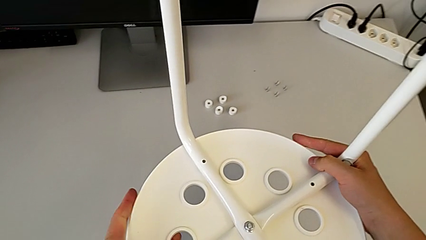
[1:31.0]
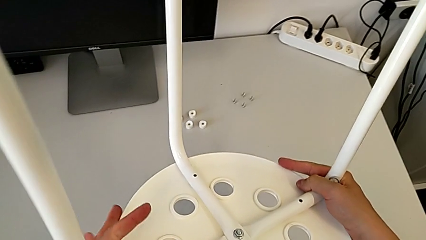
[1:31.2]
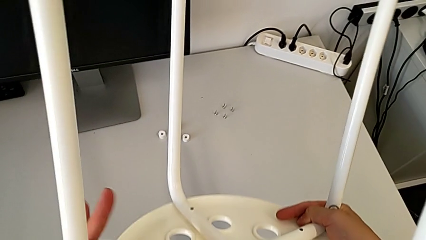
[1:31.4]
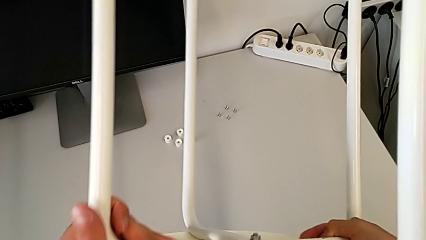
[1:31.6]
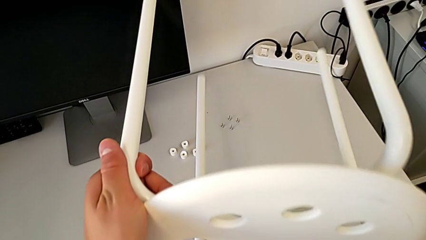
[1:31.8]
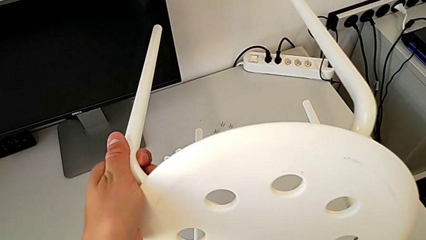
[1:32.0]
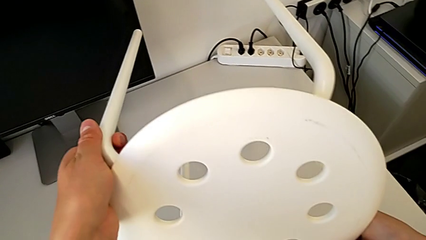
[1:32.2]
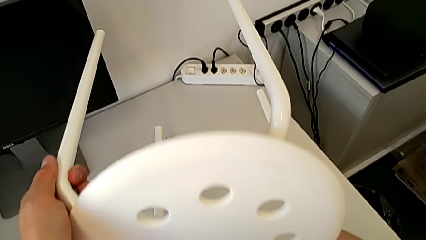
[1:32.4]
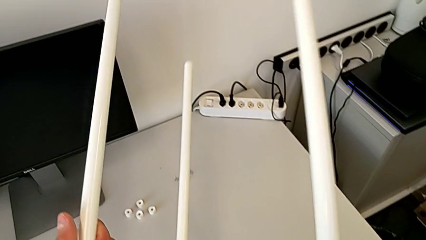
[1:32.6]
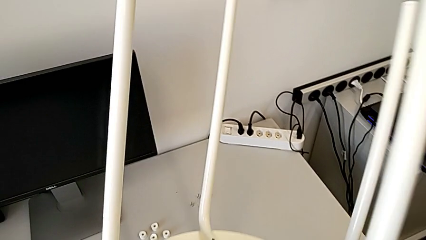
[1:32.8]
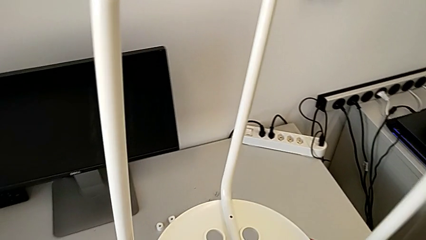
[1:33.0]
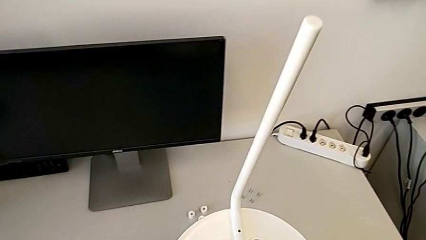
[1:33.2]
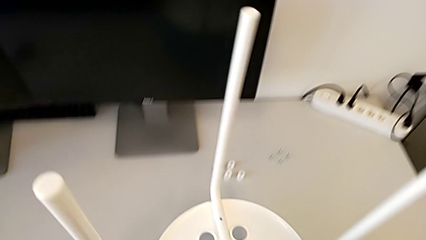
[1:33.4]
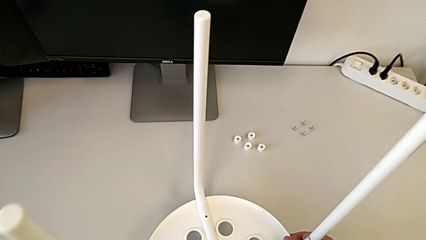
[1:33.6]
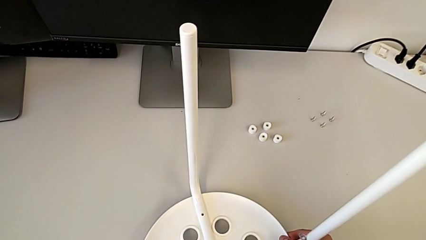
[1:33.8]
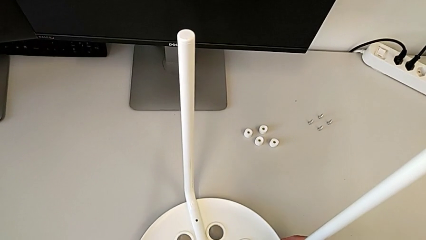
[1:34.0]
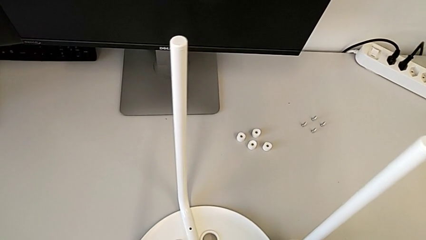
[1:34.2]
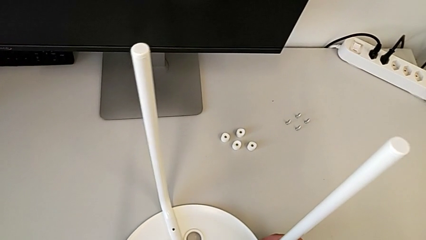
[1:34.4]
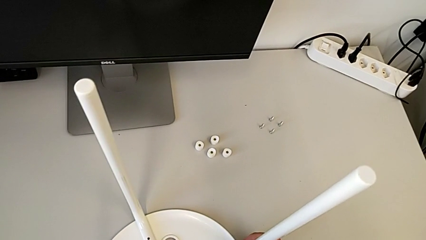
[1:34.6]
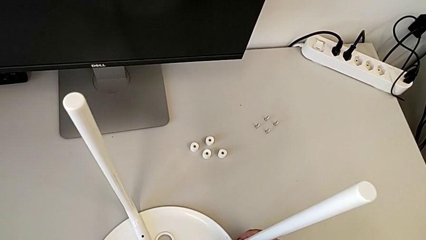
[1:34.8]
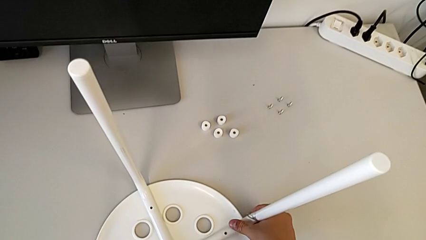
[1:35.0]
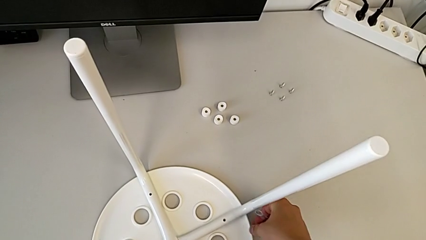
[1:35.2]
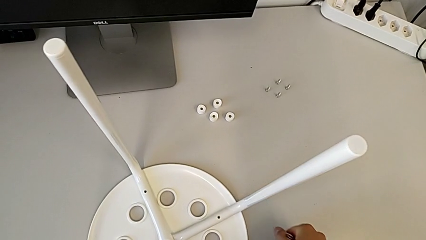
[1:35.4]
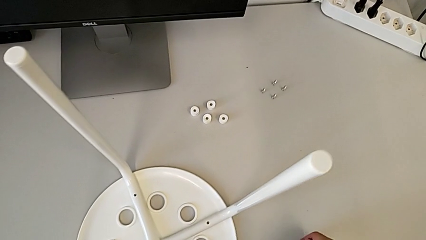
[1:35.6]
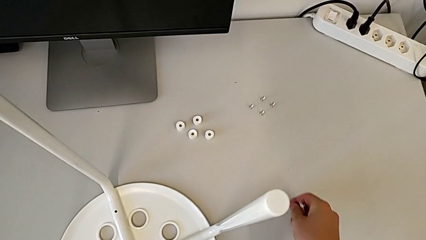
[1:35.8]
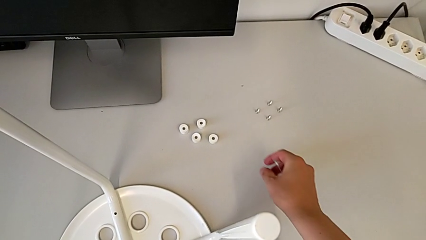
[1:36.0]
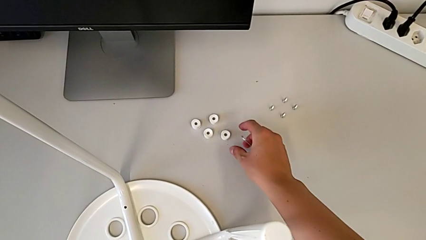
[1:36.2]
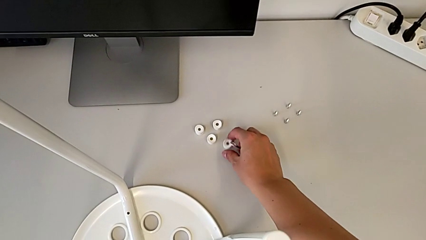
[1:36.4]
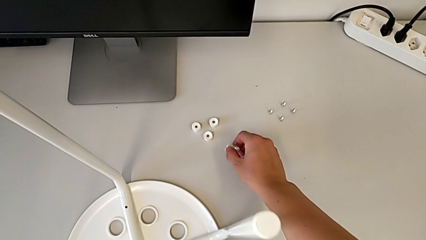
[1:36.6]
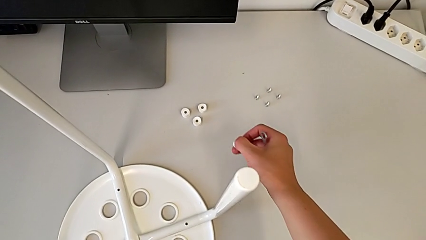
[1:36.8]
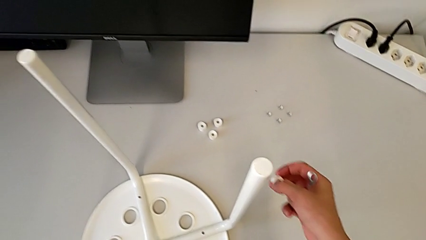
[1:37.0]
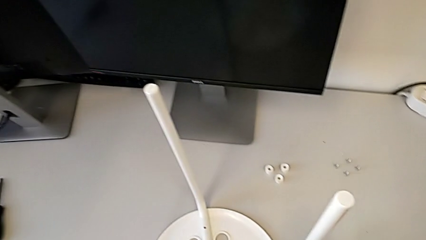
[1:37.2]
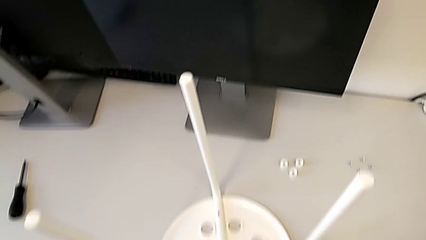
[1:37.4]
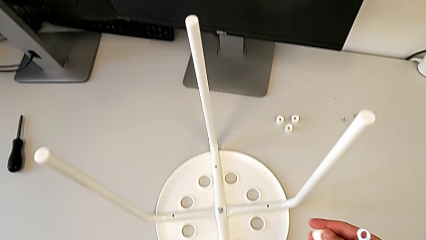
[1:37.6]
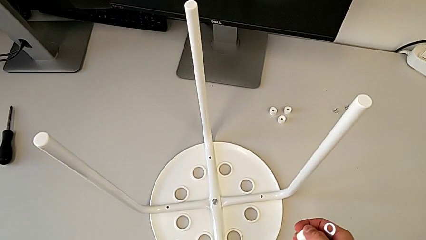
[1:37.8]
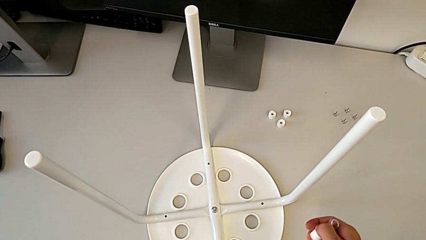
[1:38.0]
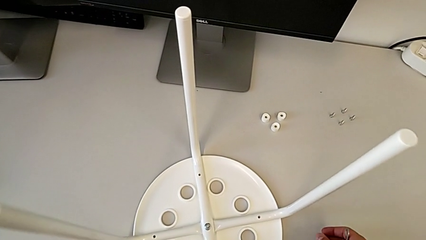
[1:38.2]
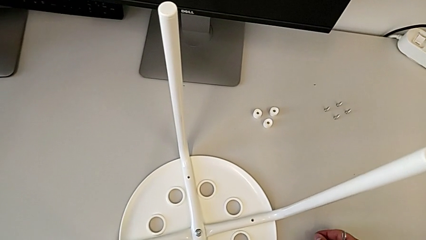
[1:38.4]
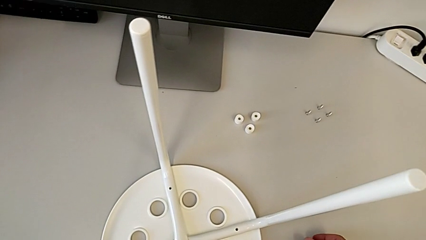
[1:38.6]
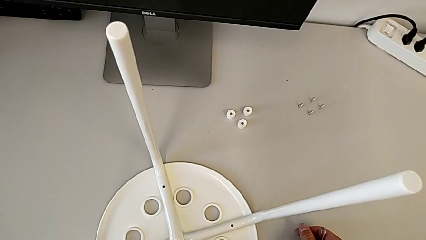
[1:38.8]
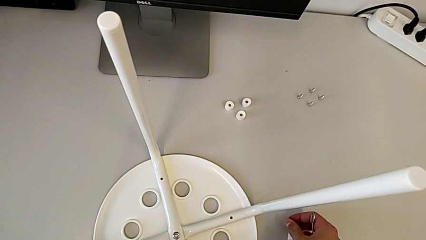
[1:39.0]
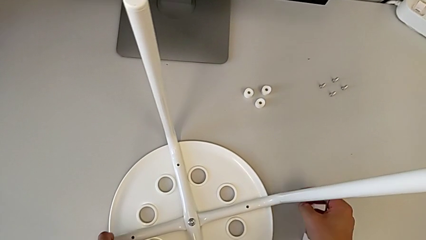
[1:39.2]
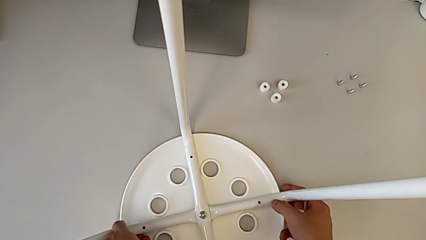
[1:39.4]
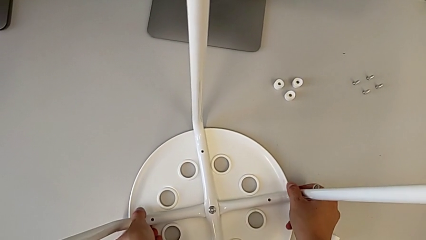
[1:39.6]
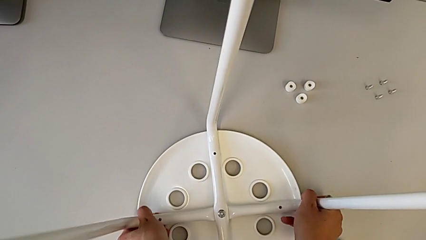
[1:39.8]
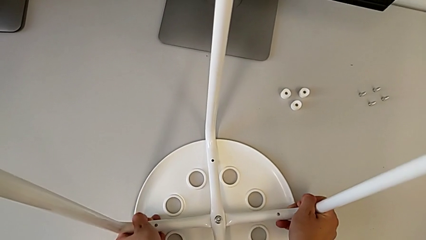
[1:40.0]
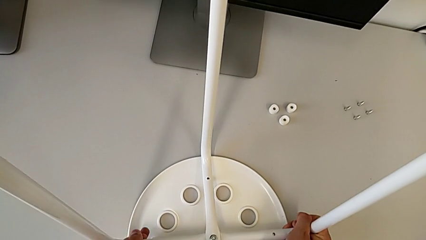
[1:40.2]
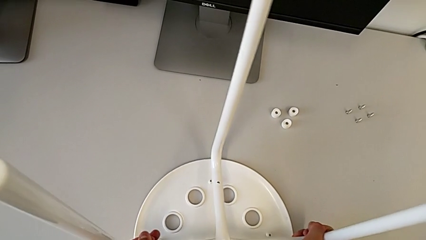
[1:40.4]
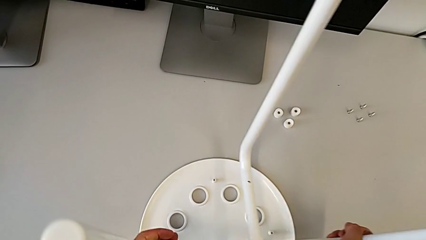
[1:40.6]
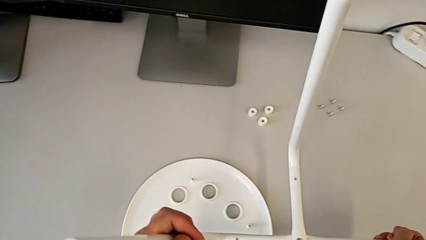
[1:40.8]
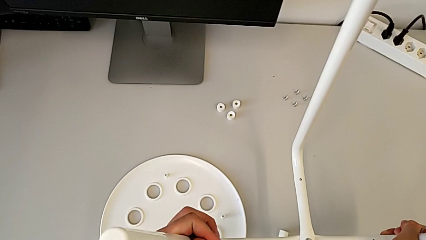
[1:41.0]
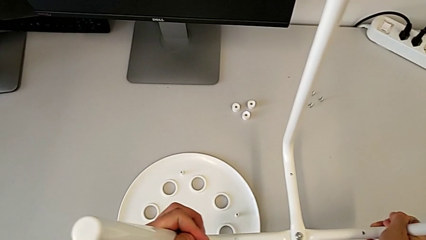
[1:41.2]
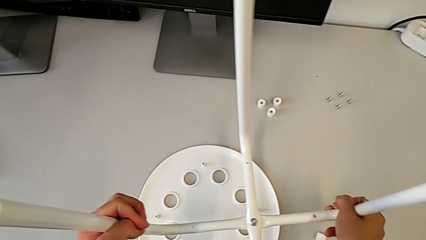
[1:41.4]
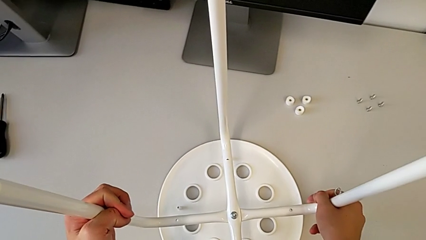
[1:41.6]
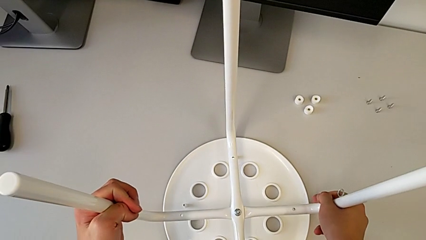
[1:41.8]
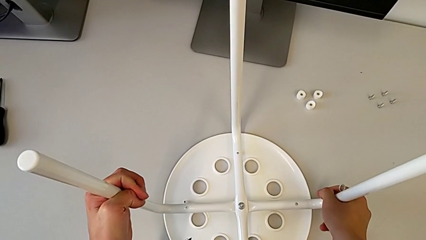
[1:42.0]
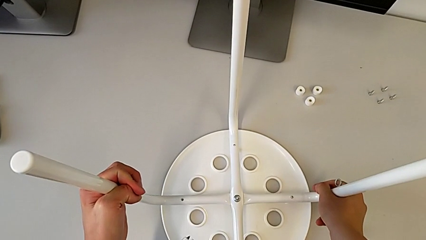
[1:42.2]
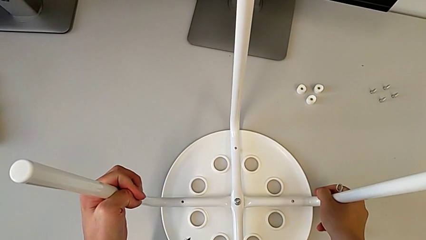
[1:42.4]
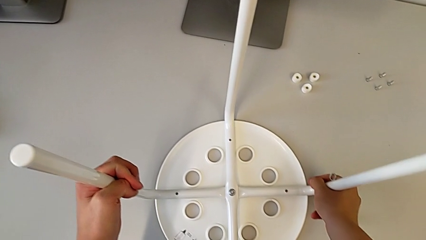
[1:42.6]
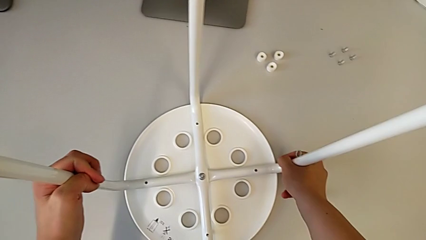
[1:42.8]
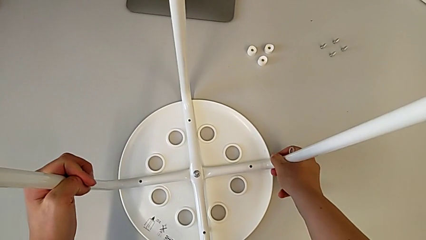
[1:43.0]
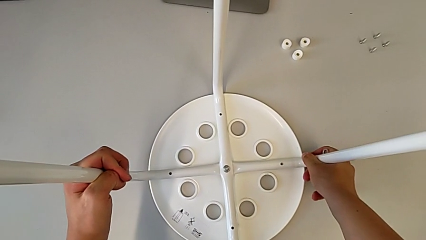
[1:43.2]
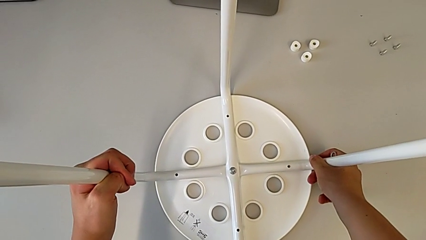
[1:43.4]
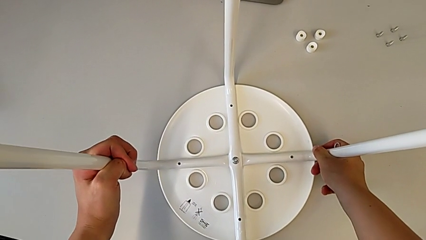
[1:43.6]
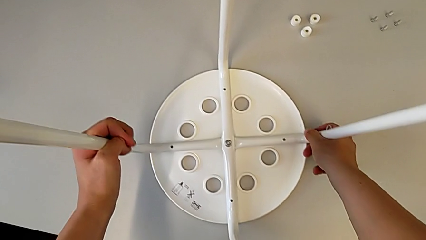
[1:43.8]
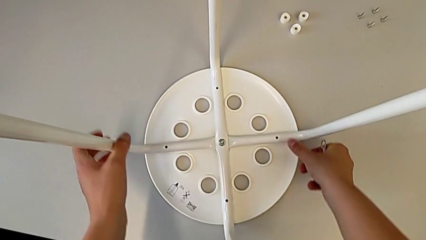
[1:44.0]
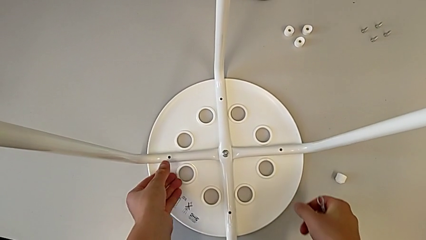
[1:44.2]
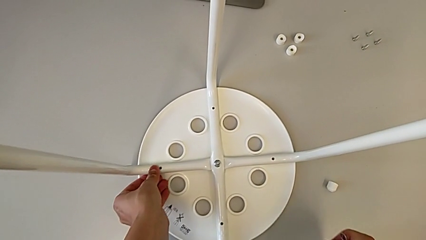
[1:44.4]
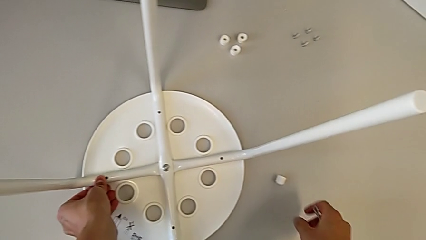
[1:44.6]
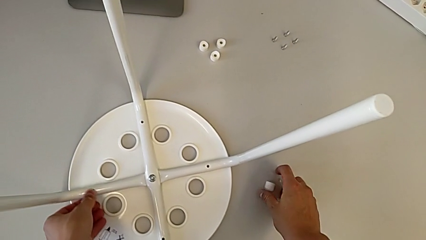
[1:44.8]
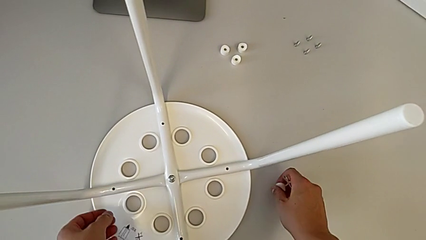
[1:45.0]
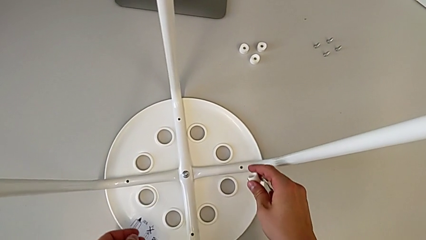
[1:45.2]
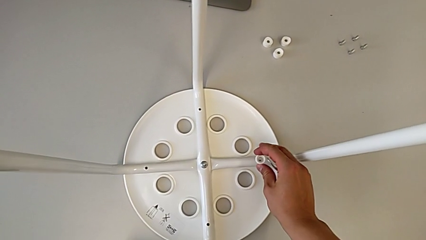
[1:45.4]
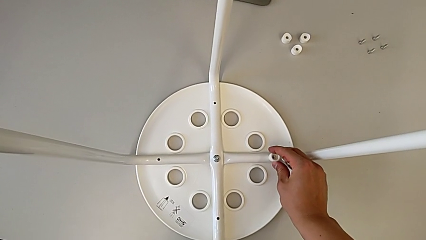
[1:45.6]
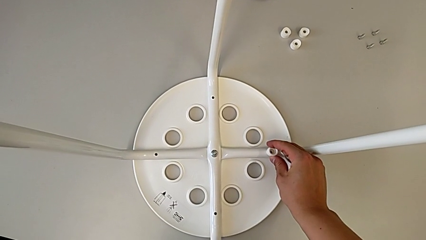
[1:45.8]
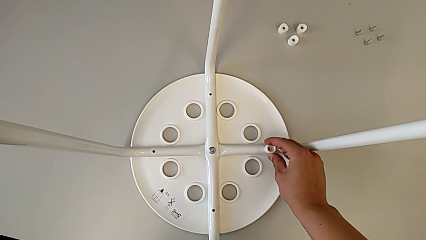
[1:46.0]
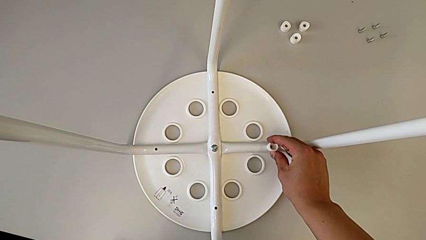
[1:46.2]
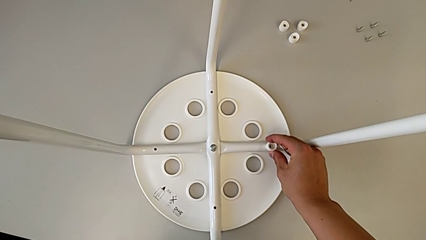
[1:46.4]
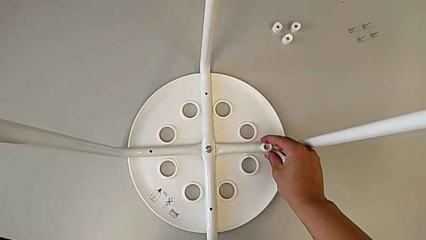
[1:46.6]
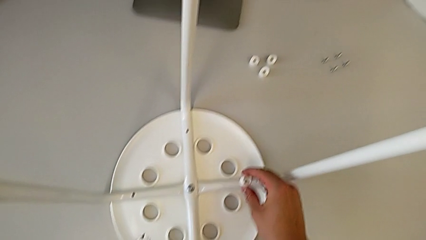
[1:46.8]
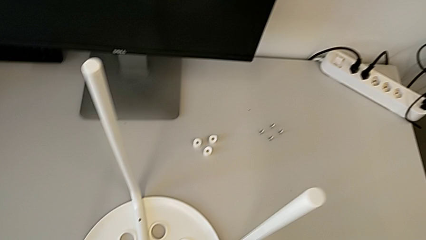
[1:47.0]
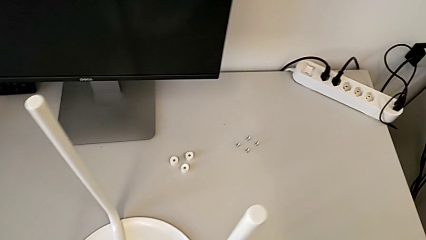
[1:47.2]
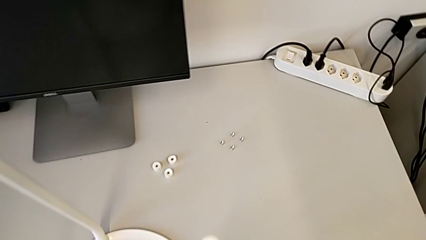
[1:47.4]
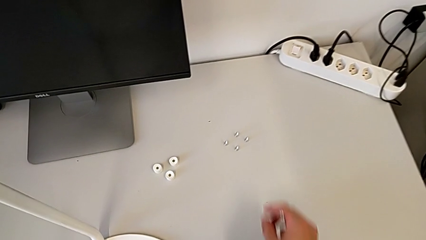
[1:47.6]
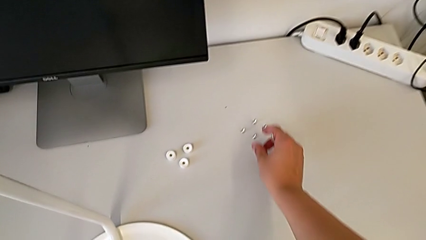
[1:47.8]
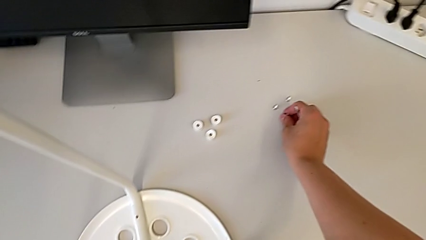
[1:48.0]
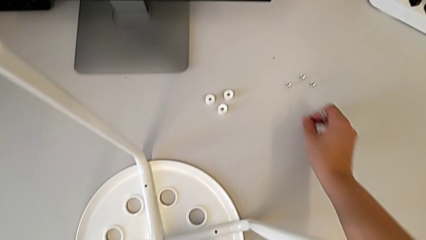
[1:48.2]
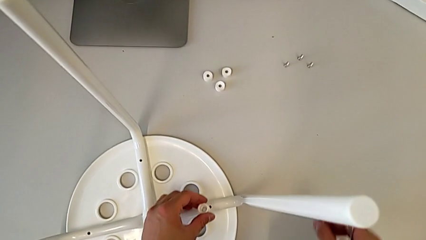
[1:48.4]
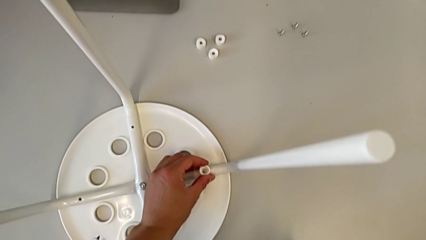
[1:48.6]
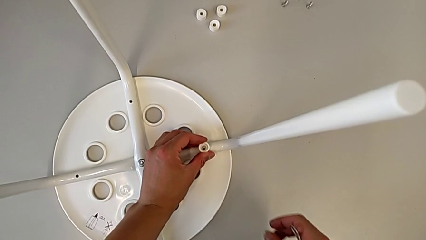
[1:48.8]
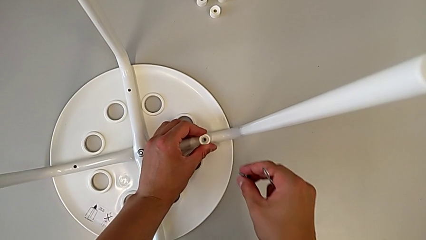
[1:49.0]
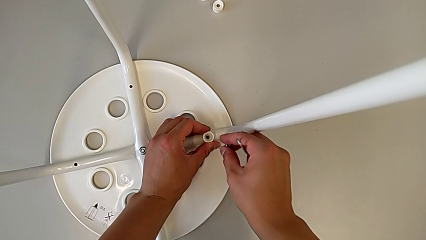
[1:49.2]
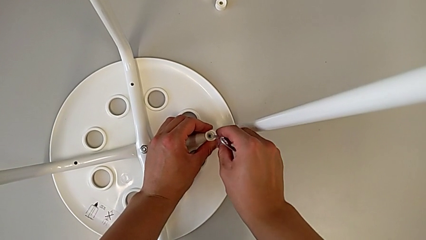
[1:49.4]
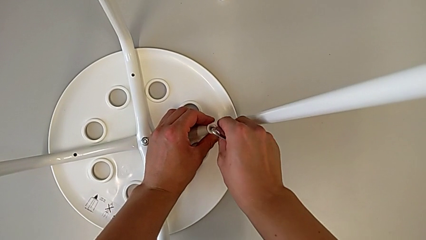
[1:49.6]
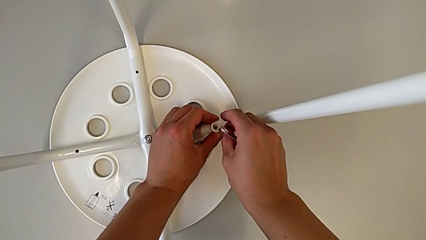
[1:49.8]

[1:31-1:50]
The camera wearer is screwing four screws into the chair. They rotate the stool, place it, grab the washer, place it, wrongly disassemble the leg, detaching the legs from the seat, align it, grab the washer, align it, grab the screw, align the washer and wrongly insert the screw, not completing this action.
